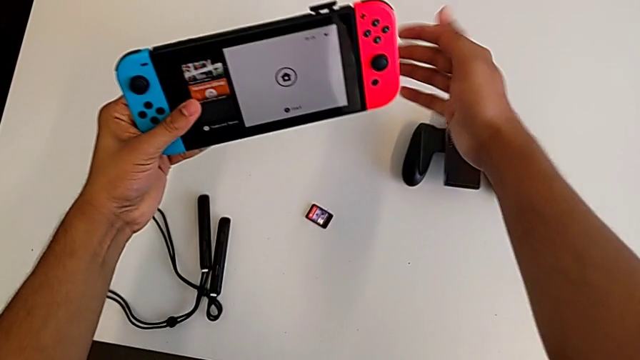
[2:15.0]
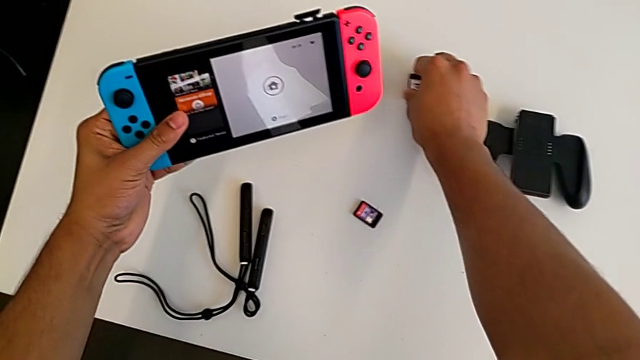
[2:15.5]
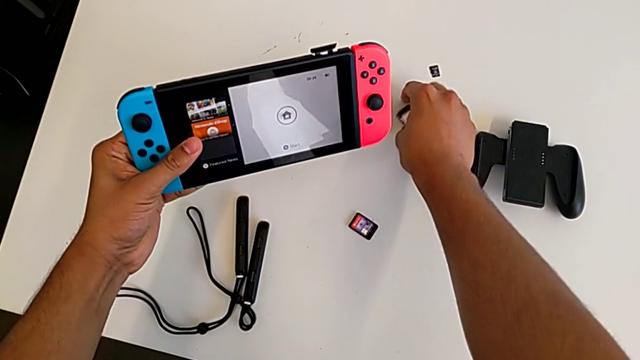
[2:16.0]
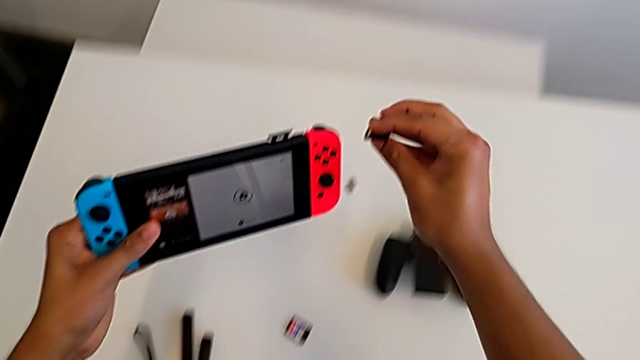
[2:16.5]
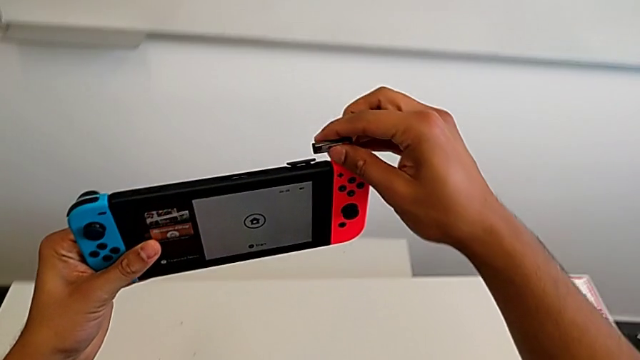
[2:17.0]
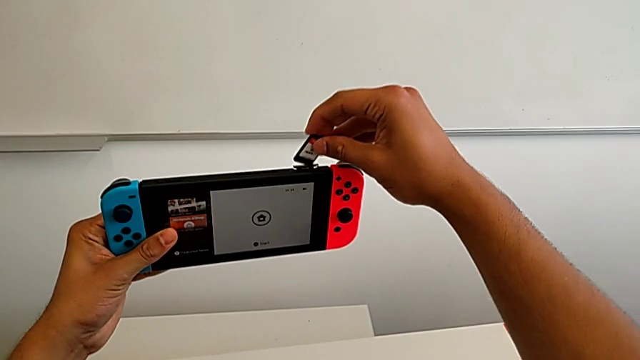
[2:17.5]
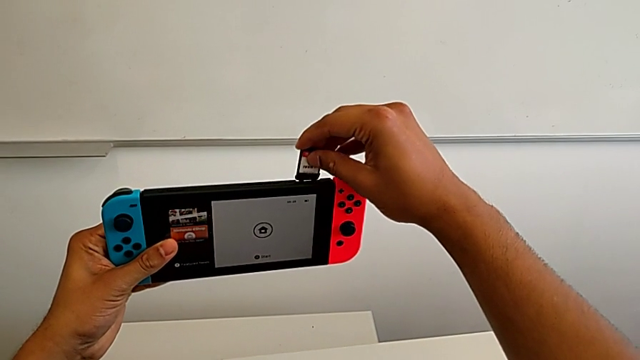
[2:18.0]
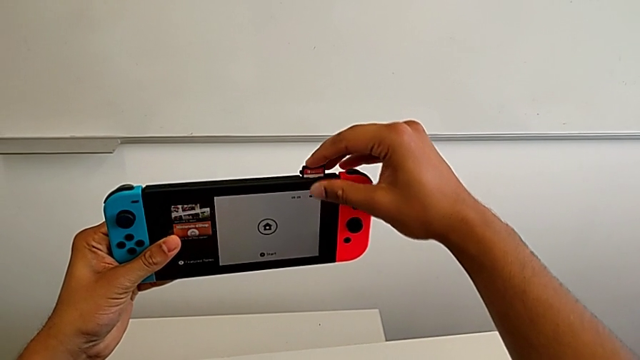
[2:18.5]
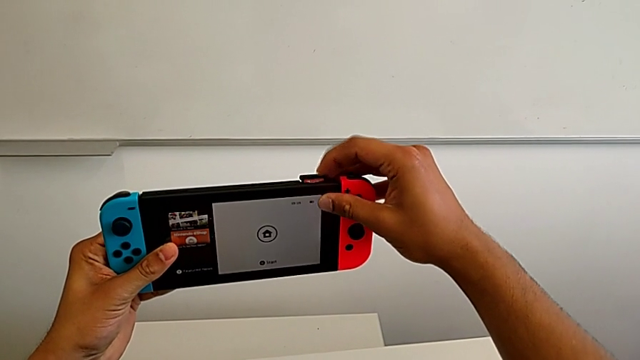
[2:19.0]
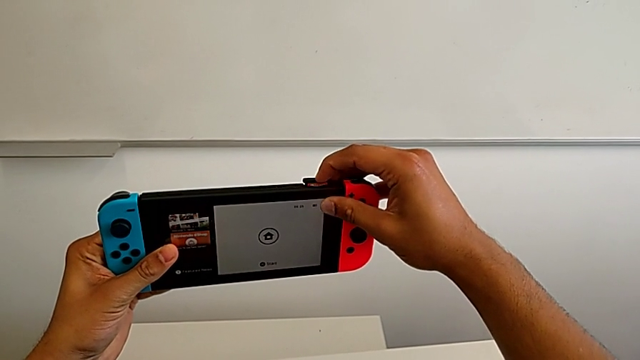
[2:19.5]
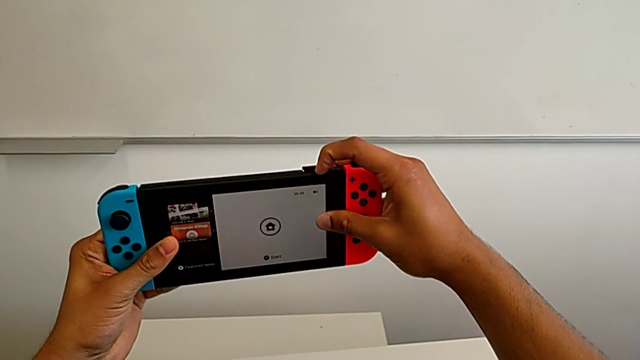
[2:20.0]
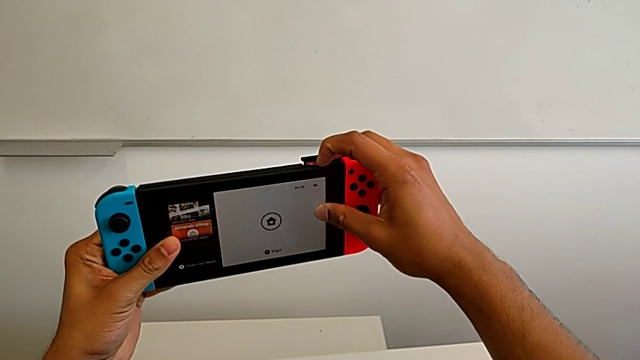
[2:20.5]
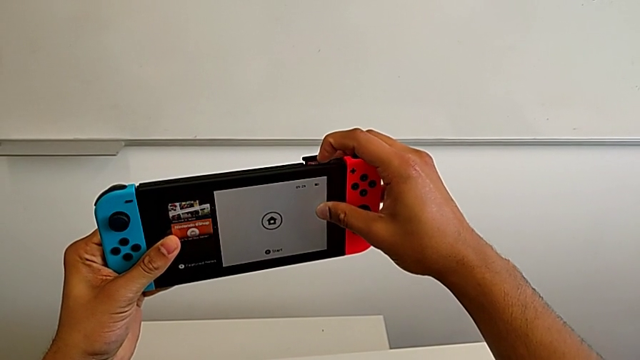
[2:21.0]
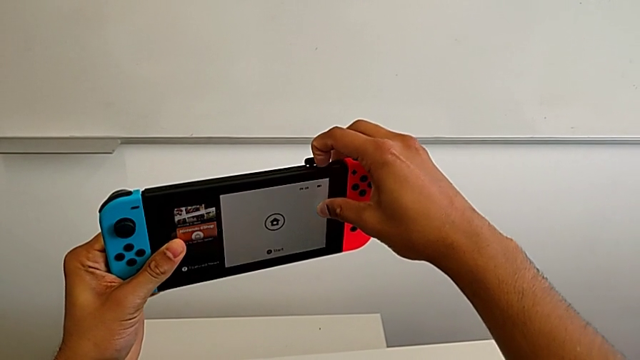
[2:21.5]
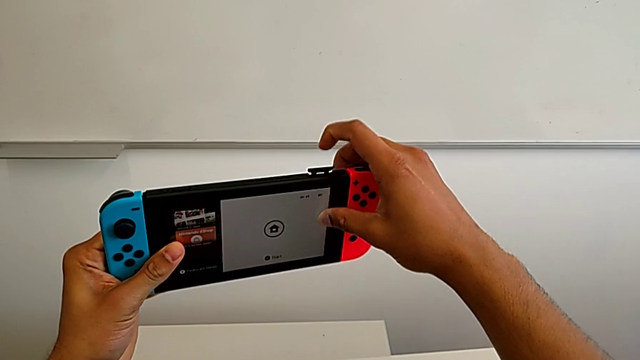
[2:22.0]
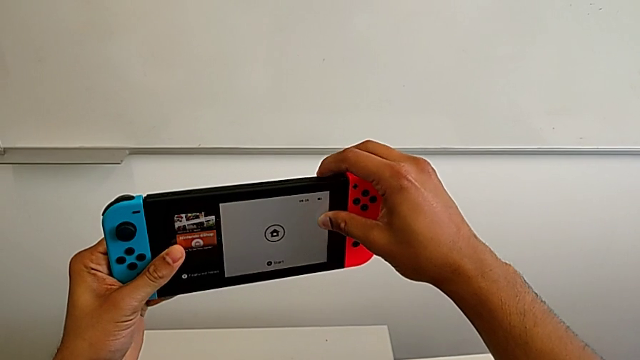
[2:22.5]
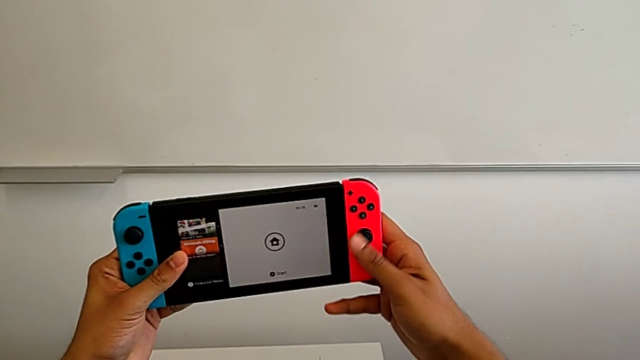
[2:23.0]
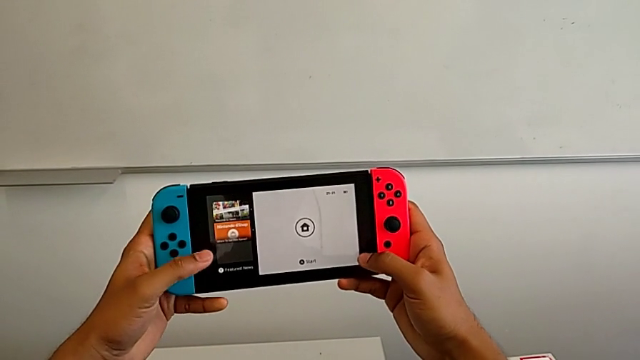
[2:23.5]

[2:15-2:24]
The camera wearer is exchanging the game card of the Nintendo Switch. They grab the new game card and insert it.

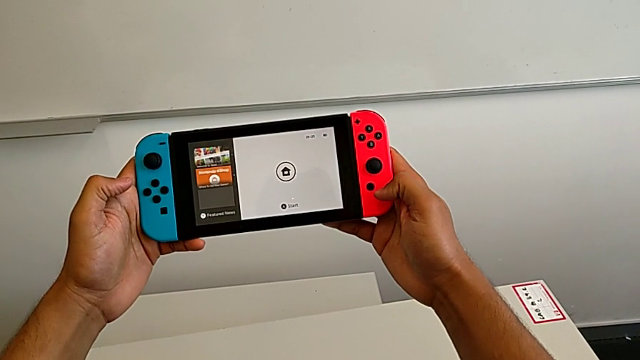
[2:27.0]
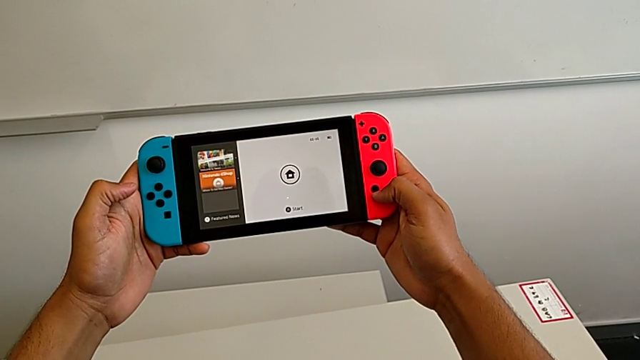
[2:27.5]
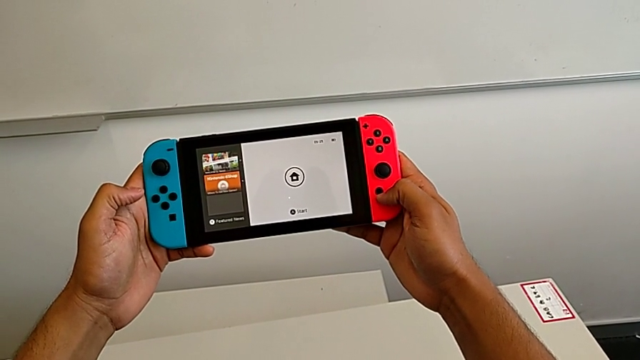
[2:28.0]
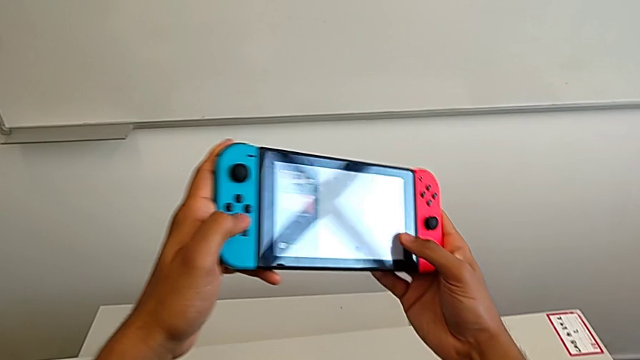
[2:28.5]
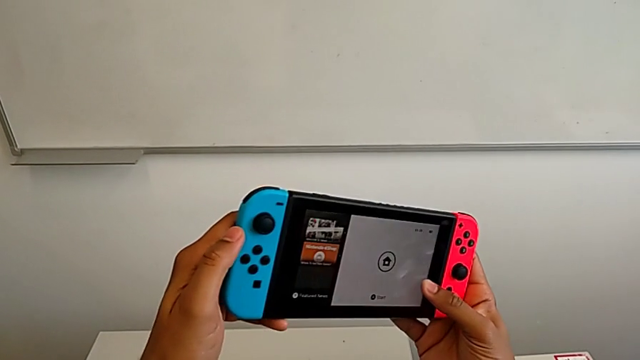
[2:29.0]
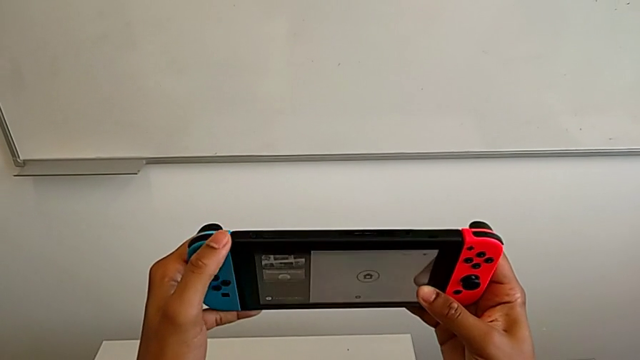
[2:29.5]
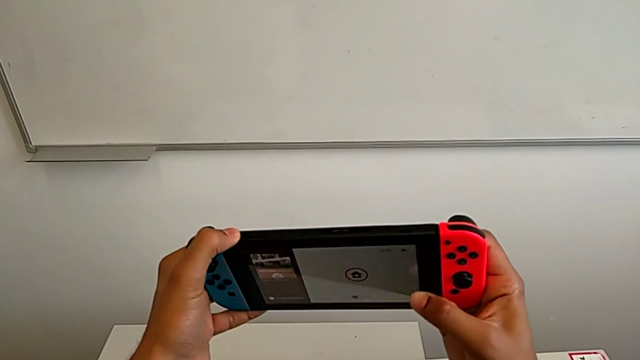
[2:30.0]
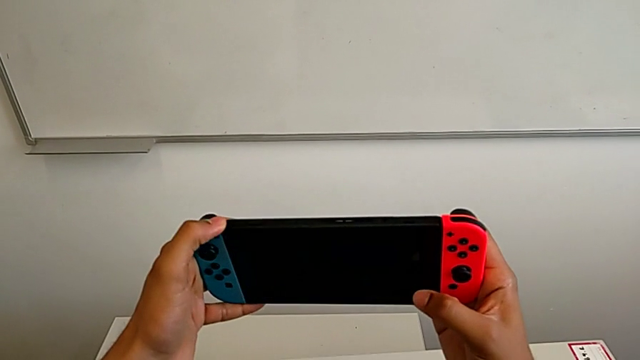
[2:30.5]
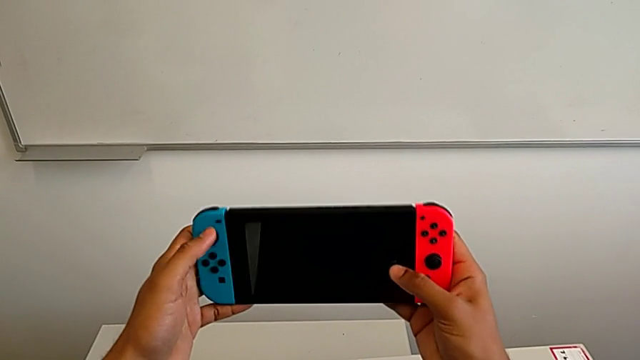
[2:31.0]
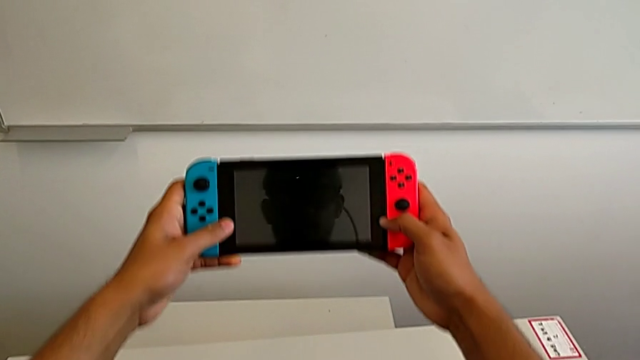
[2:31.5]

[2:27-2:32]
The camera wearer puts the Nintendo Switch back into sleep mode. They inspect the Nintendo Switch and press the black button.

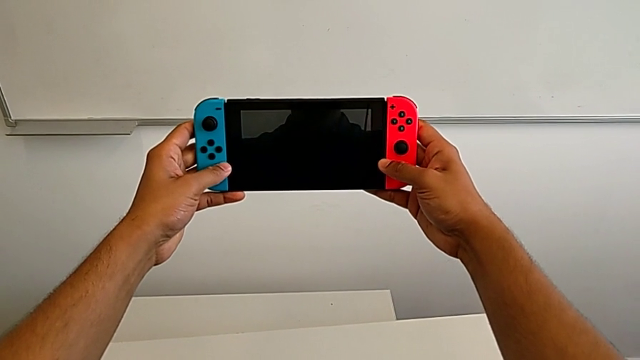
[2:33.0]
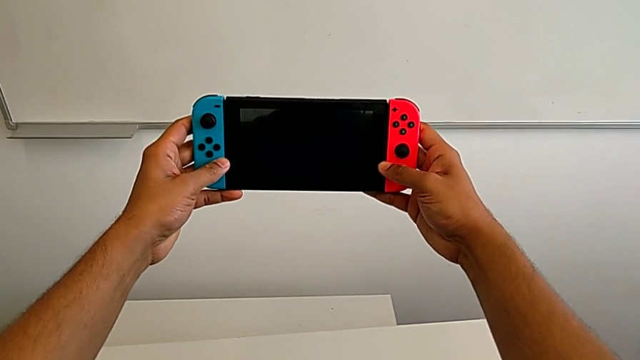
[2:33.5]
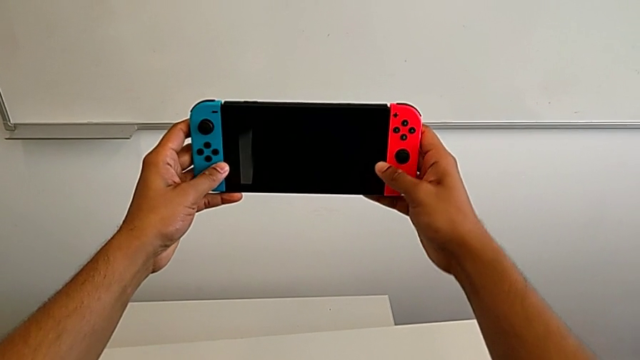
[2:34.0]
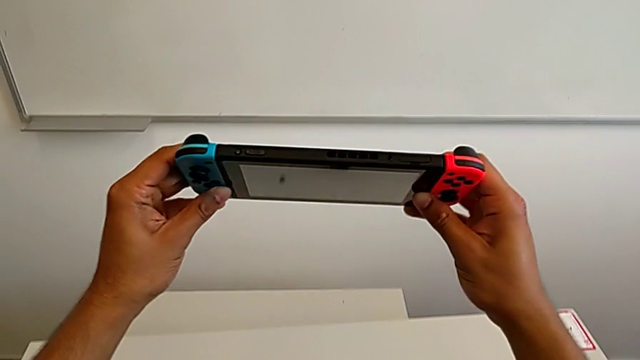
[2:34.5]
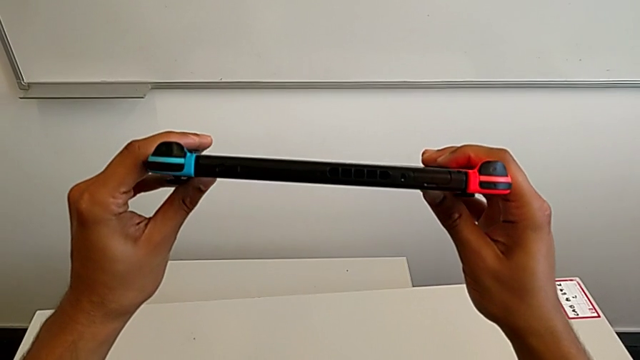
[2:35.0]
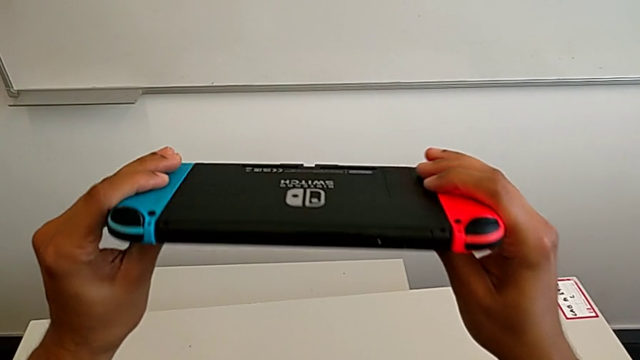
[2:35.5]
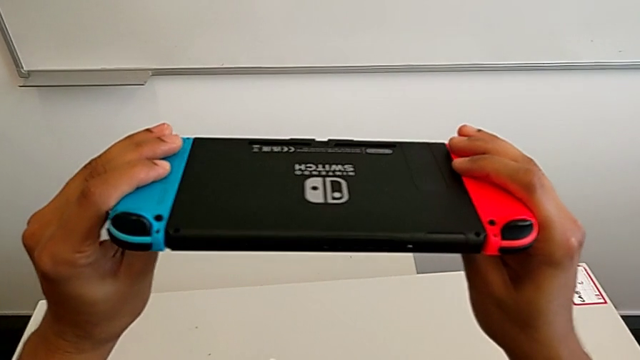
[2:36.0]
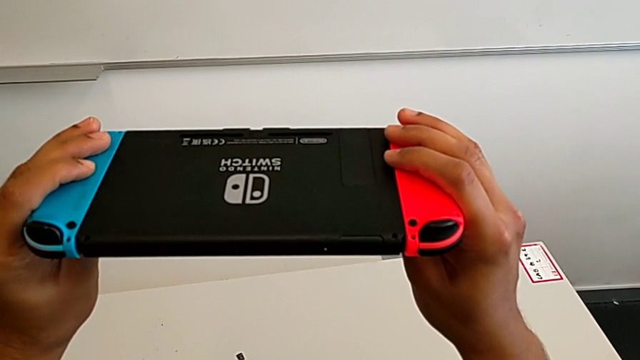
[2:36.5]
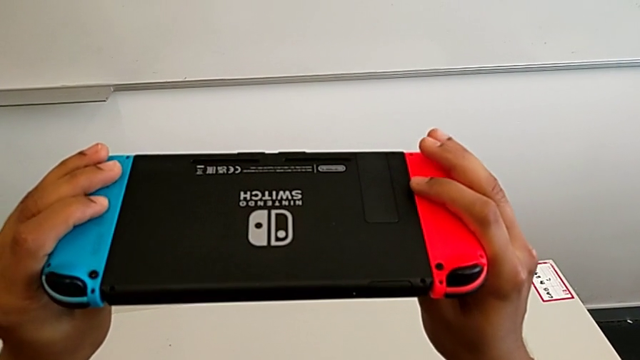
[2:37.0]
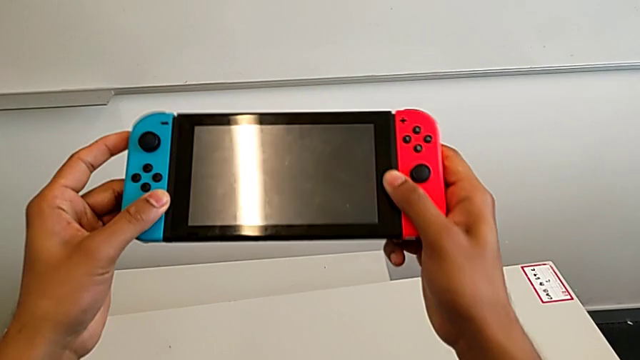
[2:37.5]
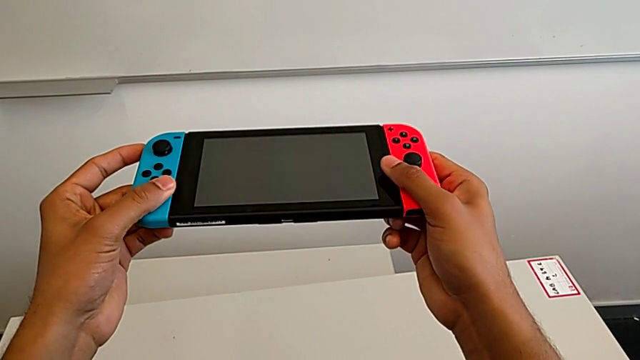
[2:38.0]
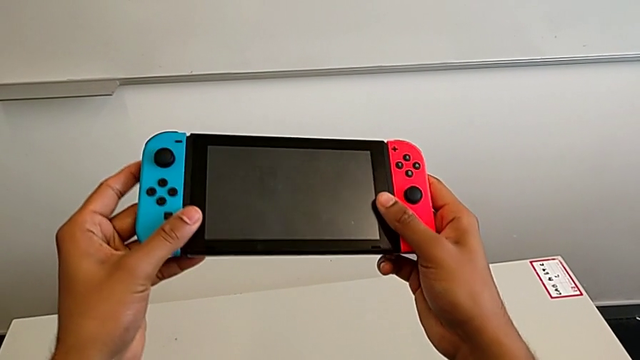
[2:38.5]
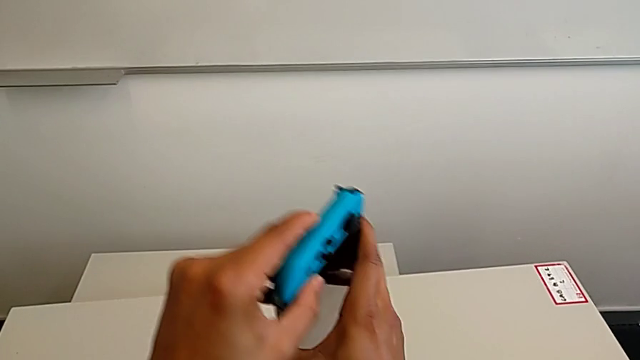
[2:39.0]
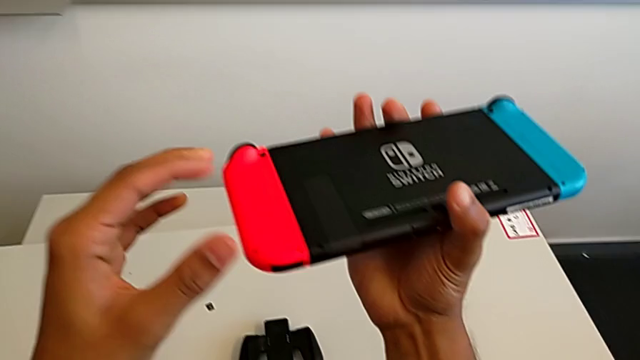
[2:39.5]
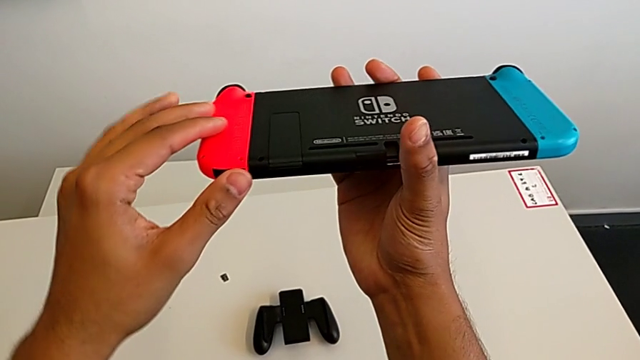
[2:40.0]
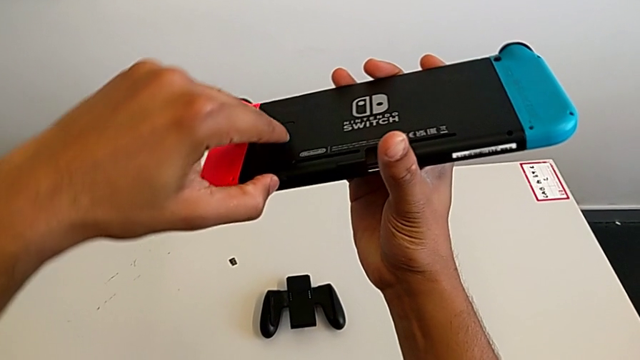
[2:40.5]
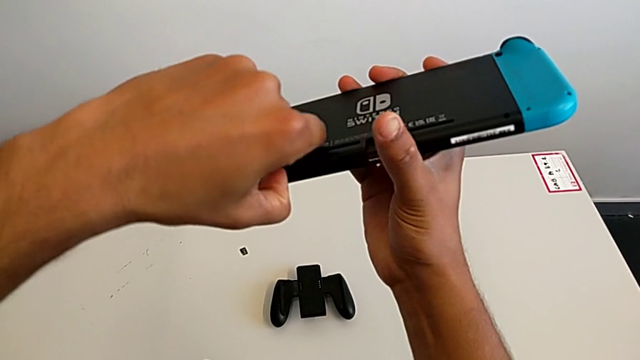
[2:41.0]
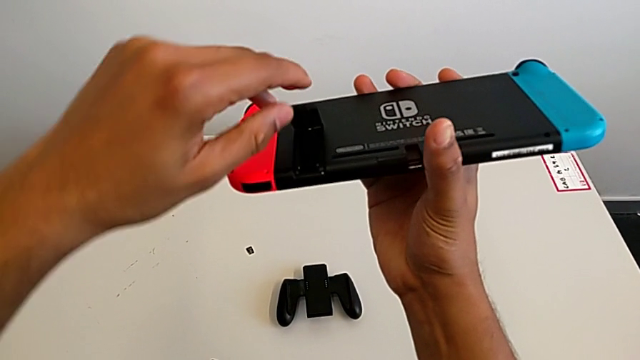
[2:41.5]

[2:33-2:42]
The camera wearer is exchanging the SD card. They inspect the Nintendo Switch, flip it and open the kickstand.
